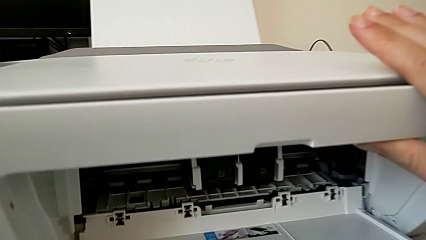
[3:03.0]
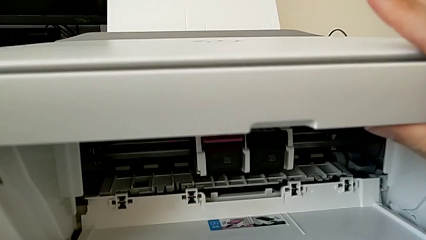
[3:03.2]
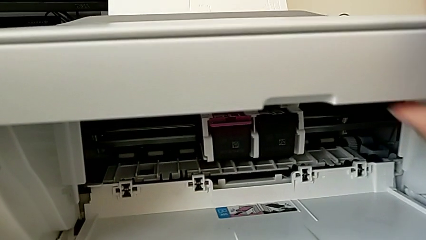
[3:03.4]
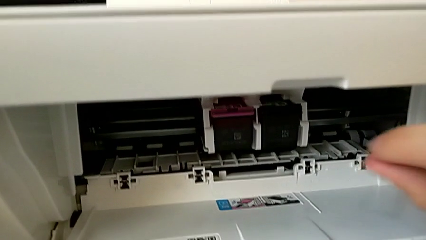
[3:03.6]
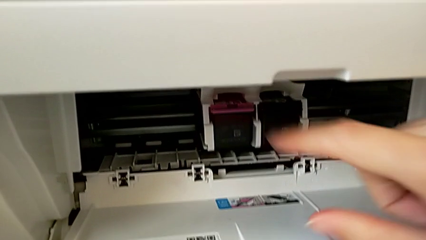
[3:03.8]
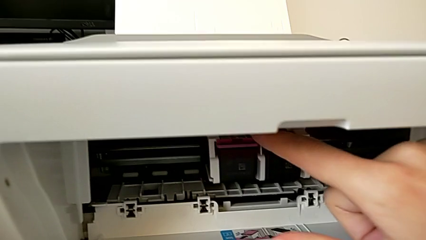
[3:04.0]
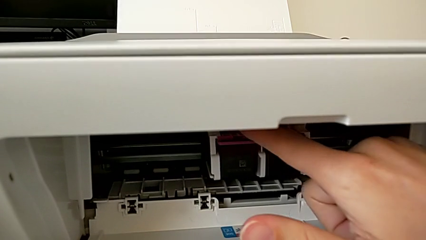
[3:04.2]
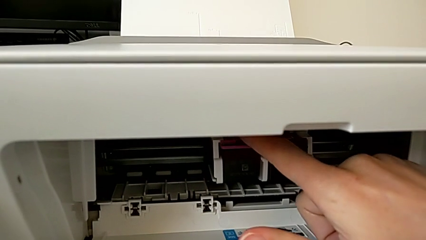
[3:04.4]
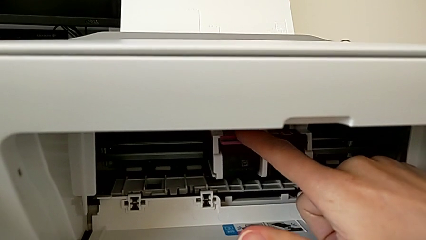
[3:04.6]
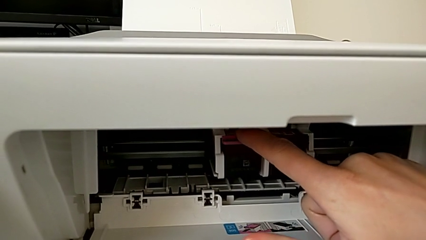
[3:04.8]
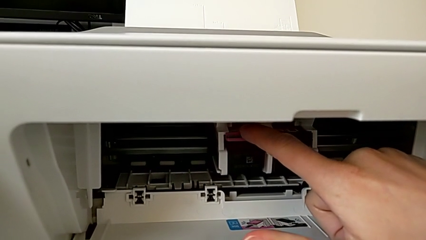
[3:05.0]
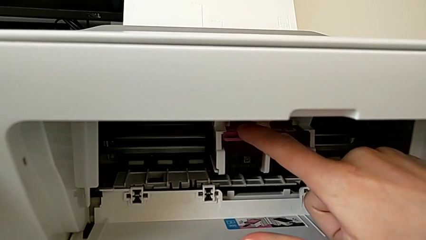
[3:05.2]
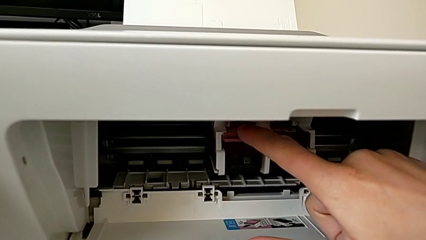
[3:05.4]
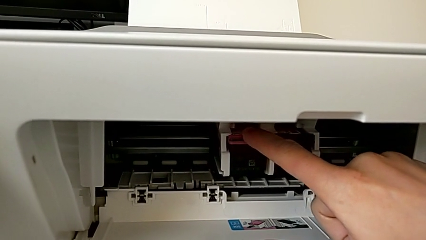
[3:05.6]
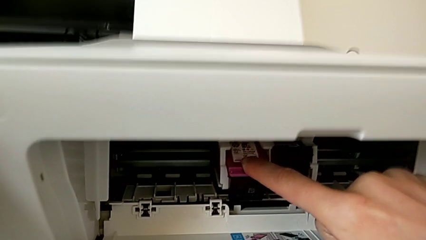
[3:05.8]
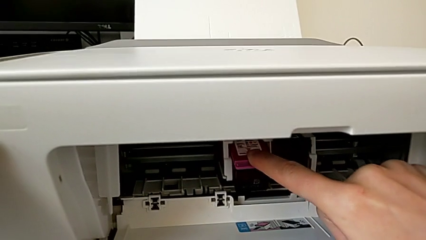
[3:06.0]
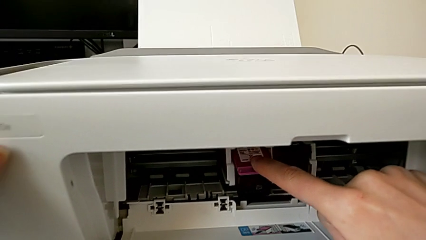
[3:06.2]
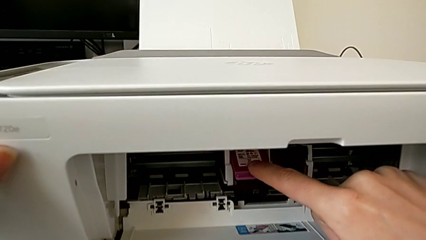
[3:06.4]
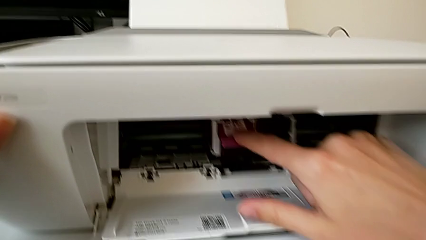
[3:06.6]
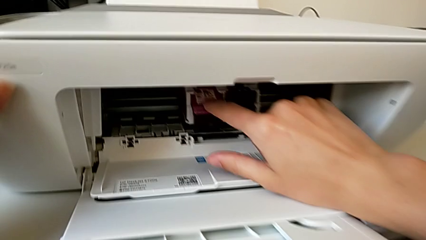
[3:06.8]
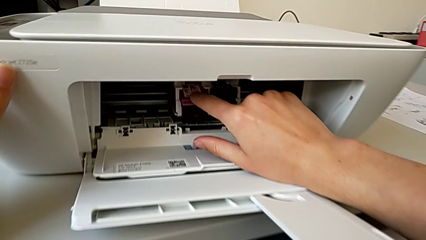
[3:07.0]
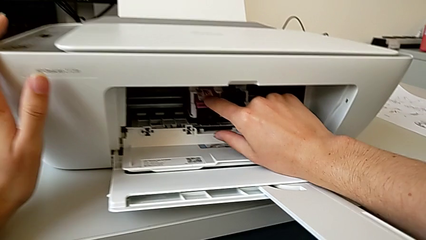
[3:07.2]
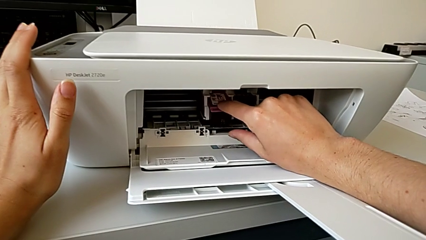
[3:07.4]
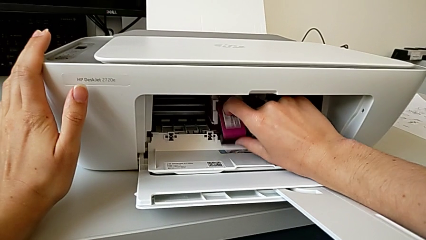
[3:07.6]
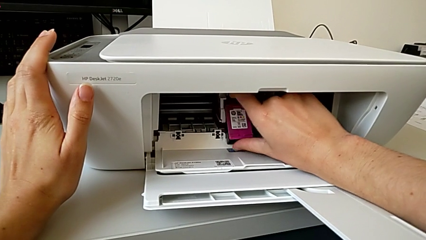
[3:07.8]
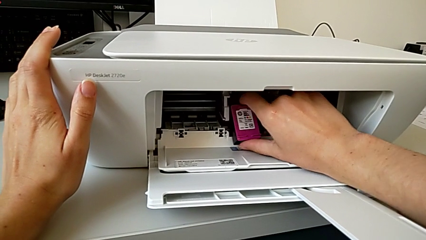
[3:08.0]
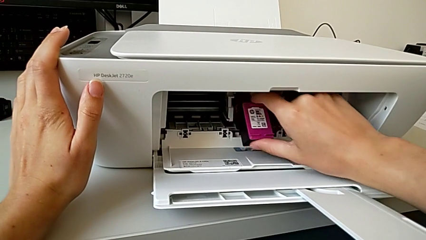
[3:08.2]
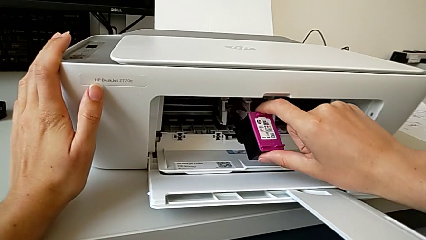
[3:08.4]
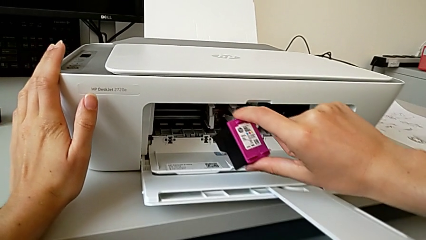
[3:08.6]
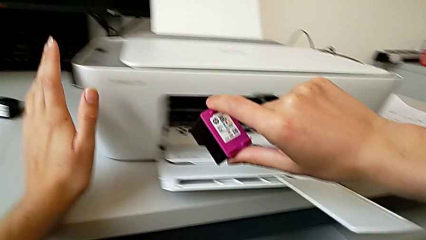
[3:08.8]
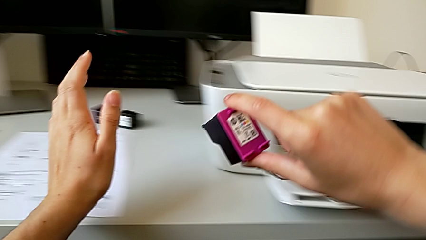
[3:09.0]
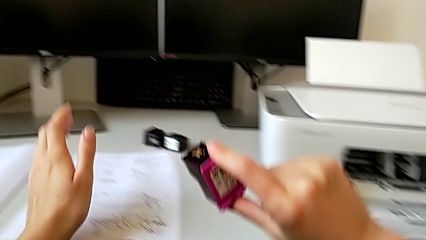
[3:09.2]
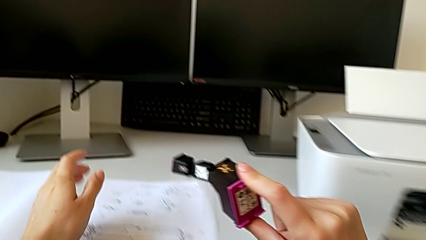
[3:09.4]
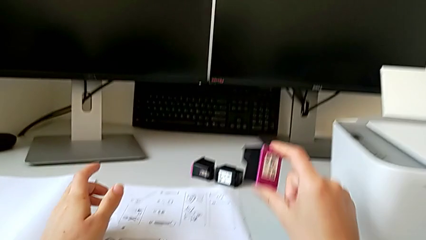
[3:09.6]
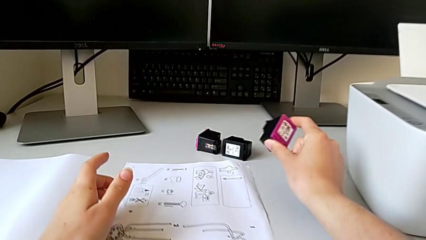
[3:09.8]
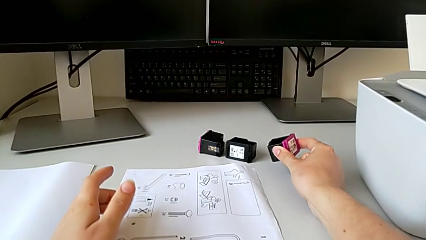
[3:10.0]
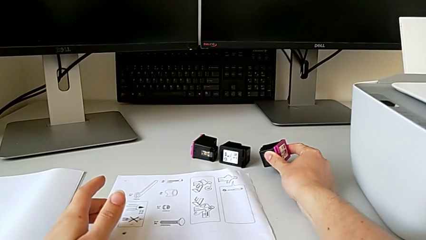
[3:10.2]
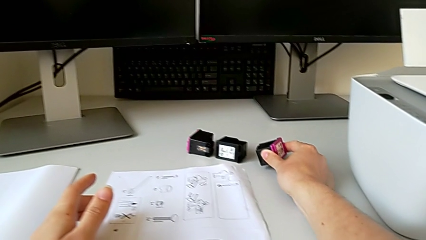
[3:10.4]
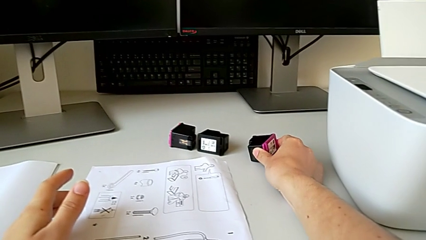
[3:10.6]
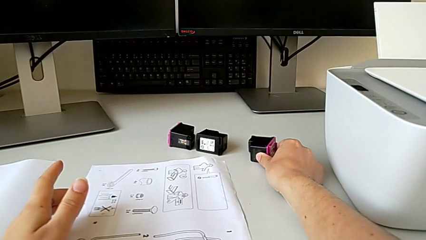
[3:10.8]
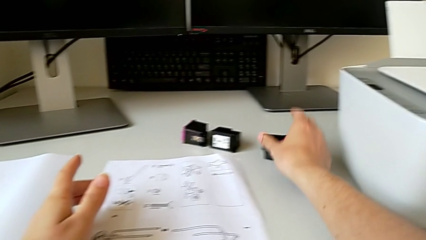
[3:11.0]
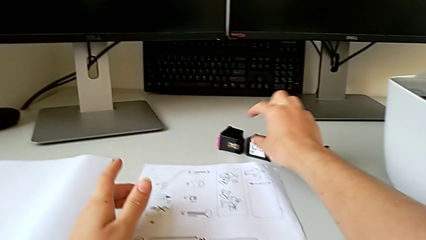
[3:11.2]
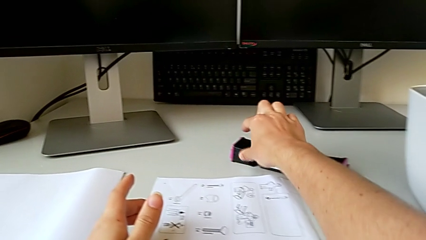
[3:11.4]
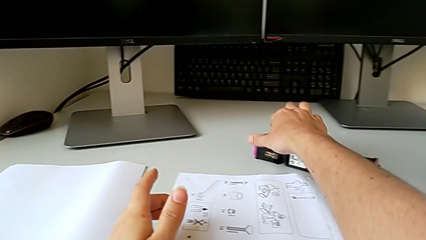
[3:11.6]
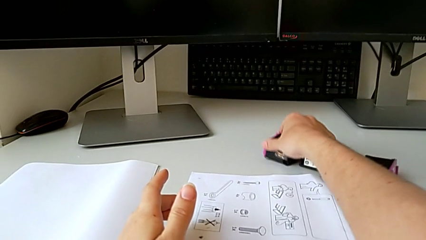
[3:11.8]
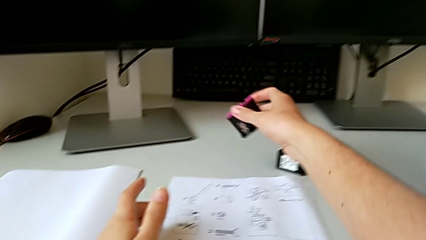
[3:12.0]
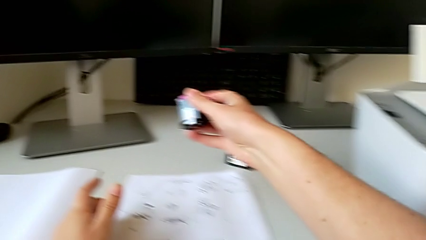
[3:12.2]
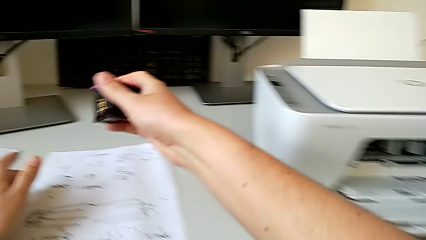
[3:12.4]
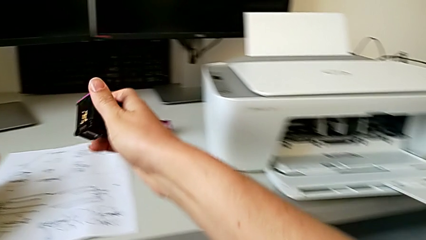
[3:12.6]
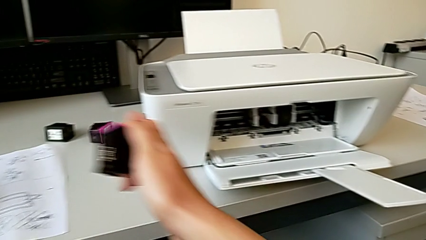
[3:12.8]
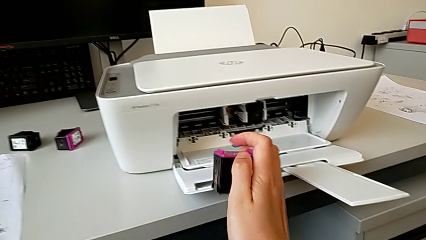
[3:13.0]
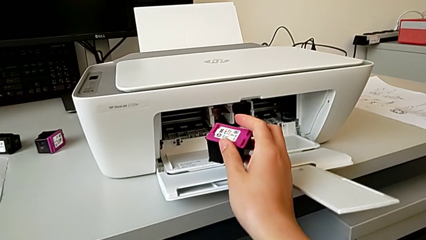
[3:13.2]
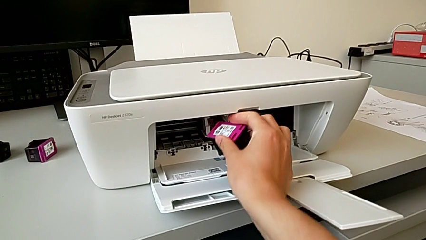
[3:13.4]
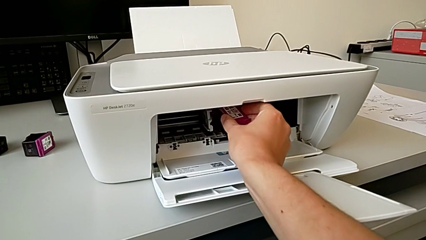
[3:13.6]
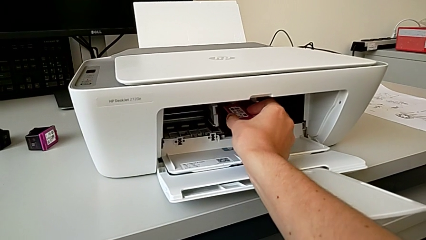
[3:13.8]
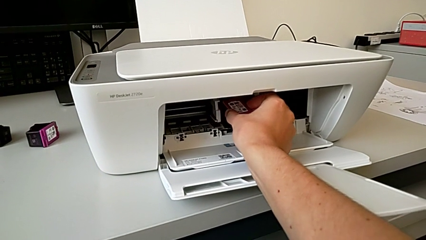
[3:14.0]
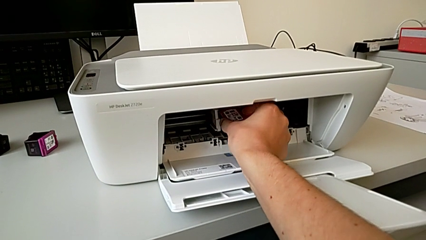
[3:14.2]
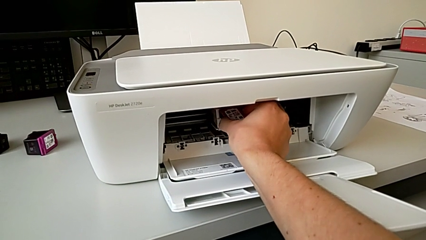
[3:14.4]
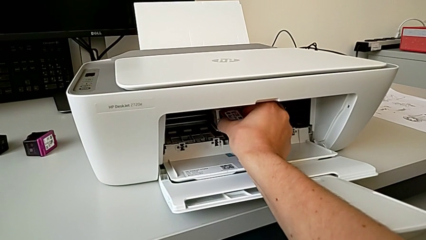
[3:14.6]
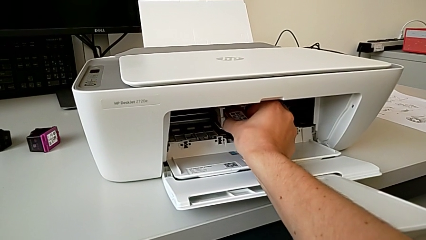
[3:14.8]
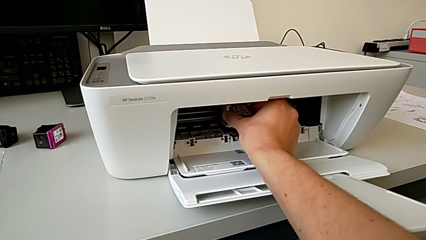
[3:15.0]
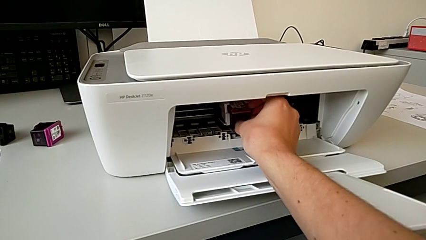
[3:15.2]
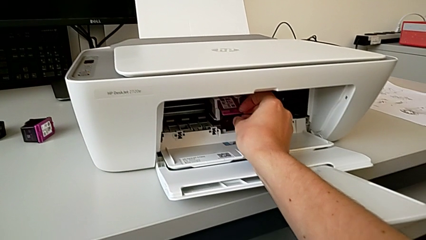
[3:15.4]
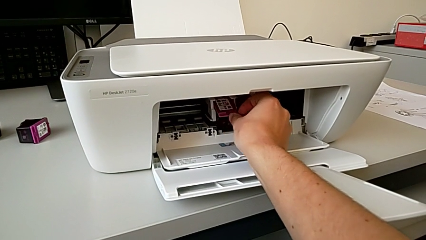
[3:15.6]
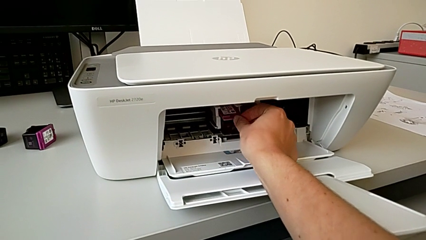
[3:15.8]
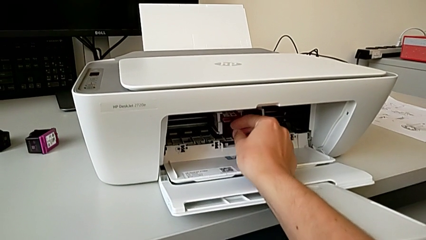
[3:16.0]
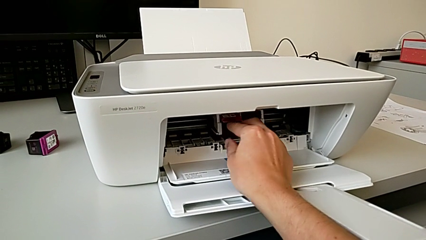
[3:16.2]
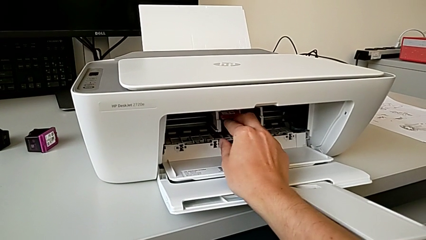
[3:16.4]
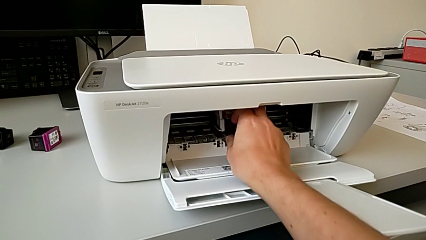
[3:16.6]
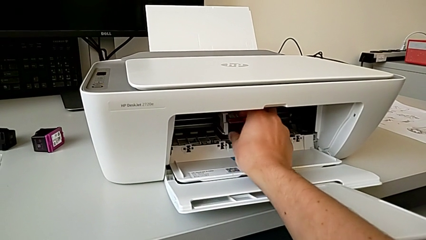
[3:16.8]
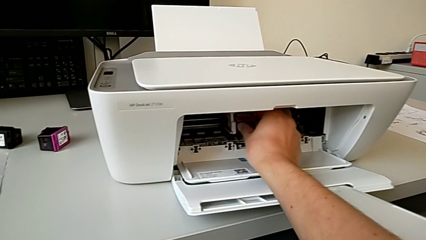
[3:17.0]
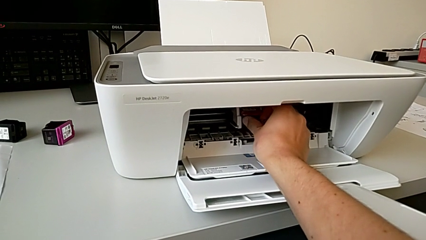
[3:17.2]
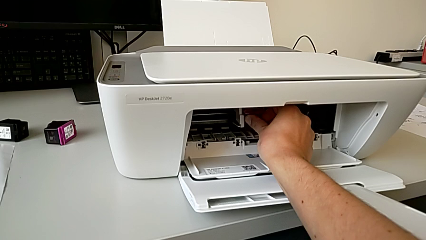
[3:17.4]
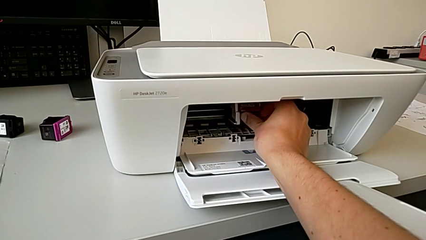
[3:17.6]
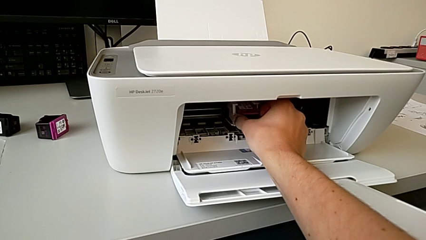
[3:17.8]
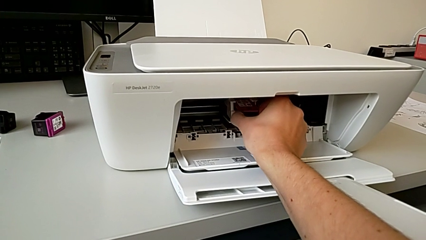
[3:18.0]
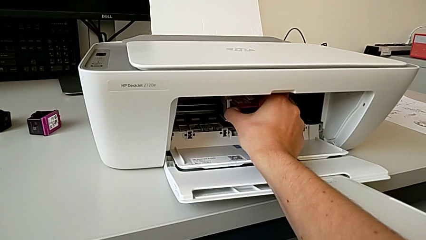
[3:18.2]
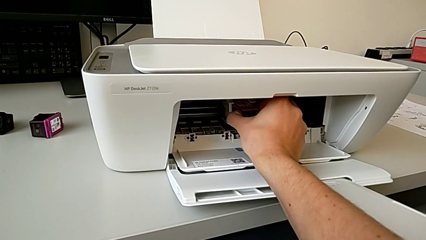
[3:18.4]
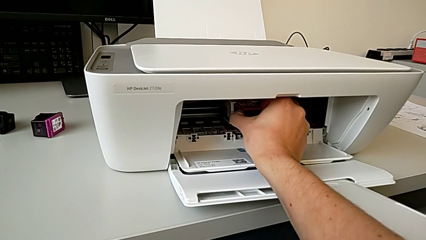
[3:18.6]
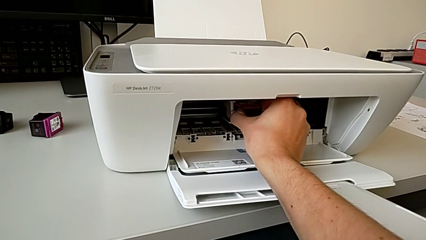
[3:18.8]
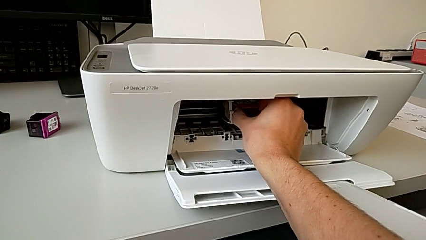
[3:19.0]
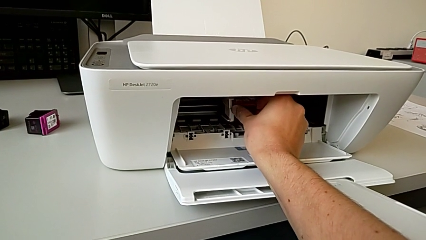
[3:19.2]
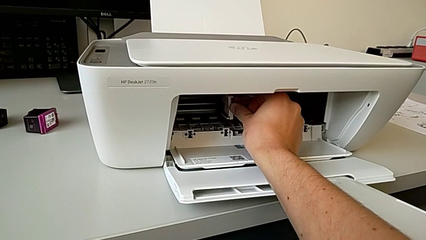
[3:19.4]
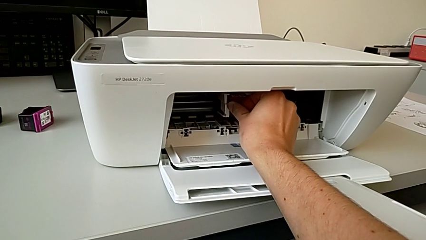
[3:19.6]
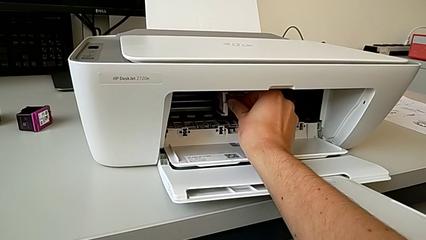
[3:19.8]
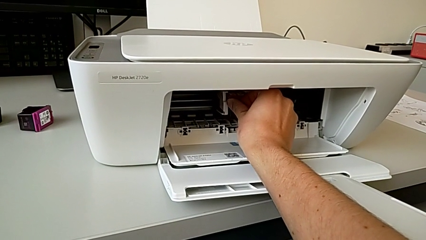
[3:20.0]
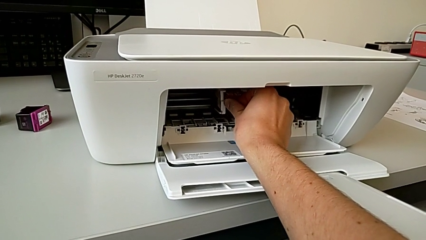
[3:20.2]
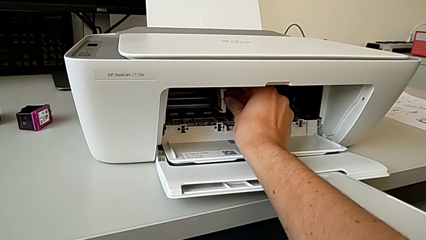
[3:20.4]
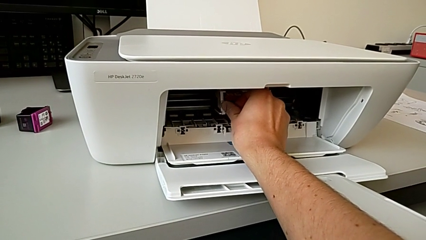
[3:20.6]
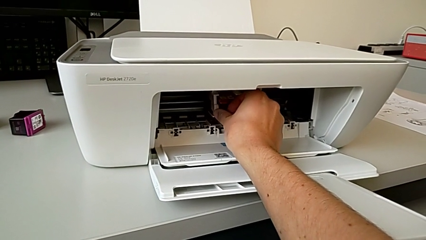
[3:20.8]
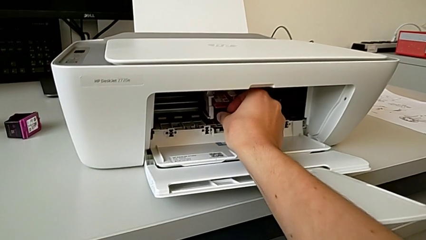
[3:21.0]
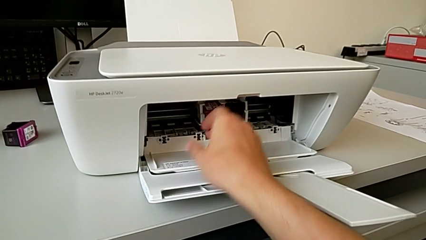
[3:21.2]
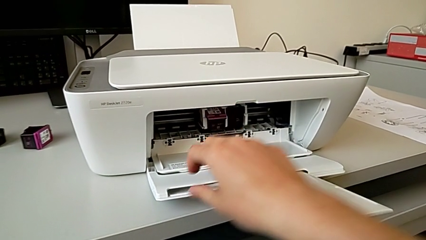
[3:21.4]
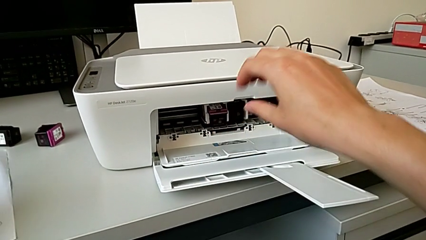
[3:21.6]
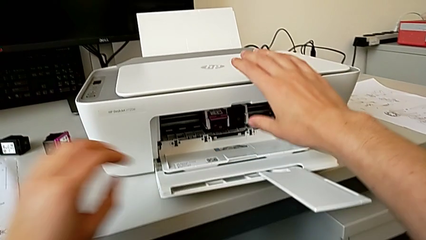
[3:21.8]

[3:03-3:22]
The camera wearer is changing the color cartridge gate. They press the ink cartridge, withdraw the magenta black ink cartridge, place the magenta ink cartridge, grab the new cartridge gate and insert the black ink cartridge.
